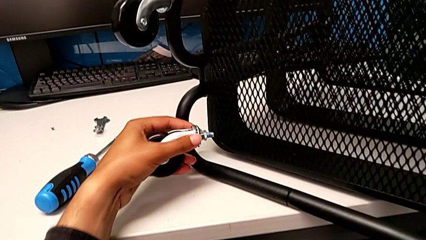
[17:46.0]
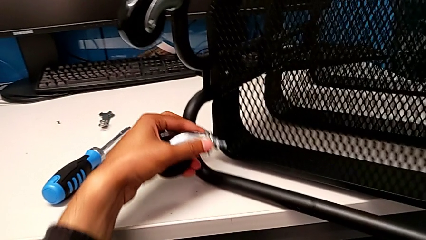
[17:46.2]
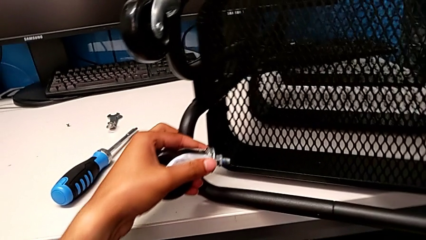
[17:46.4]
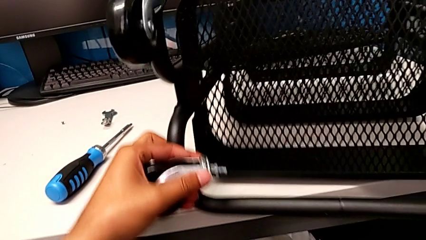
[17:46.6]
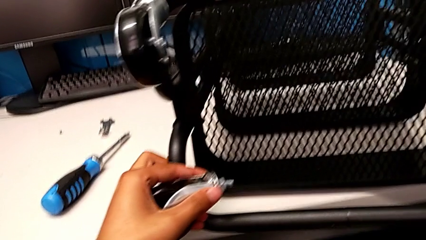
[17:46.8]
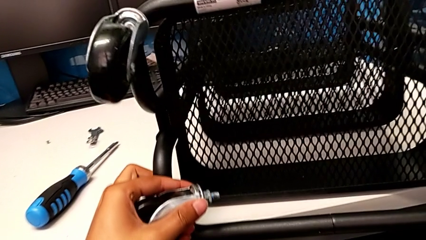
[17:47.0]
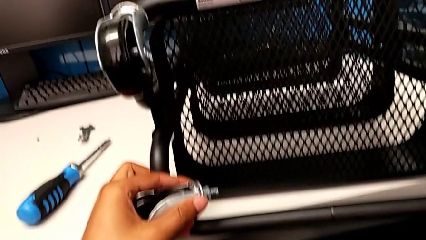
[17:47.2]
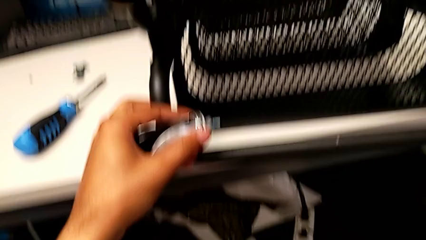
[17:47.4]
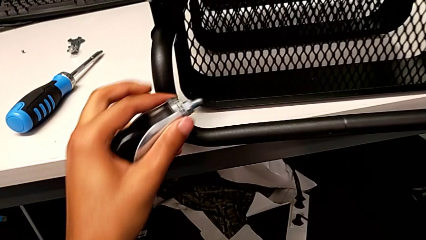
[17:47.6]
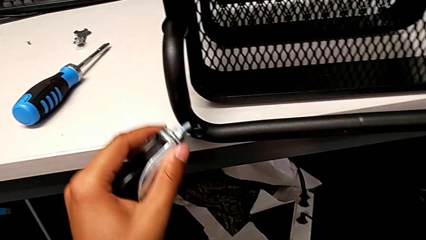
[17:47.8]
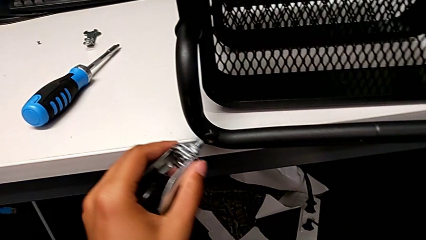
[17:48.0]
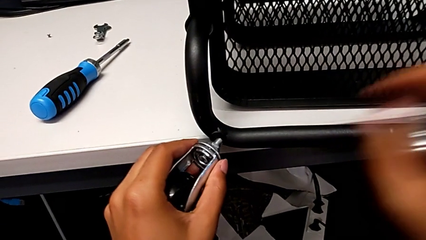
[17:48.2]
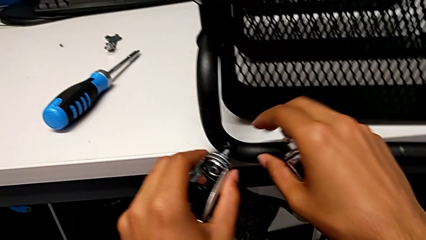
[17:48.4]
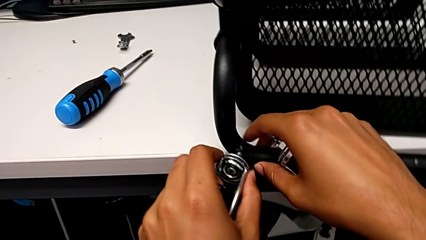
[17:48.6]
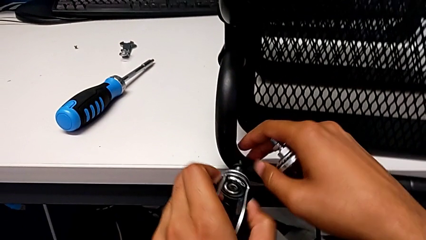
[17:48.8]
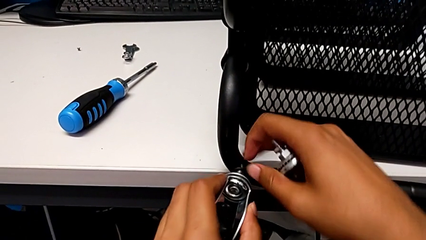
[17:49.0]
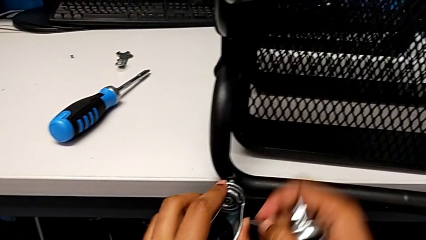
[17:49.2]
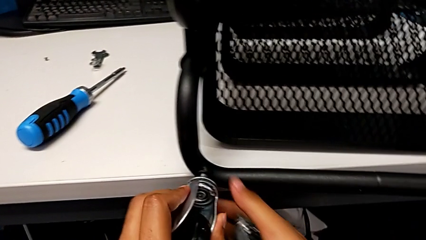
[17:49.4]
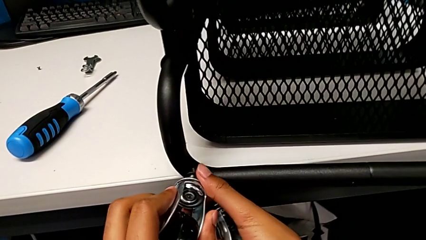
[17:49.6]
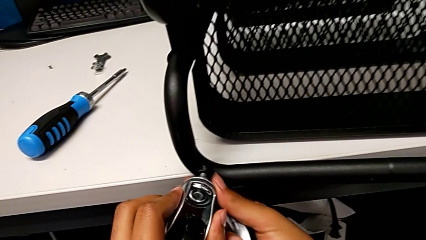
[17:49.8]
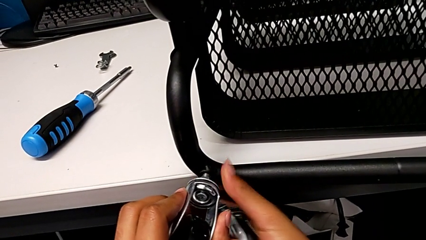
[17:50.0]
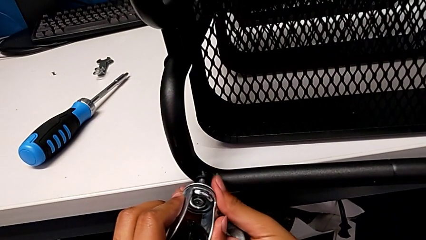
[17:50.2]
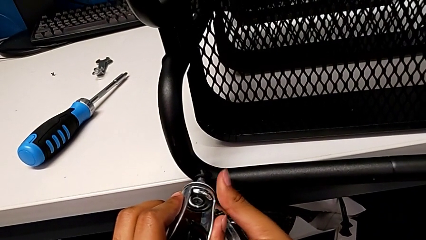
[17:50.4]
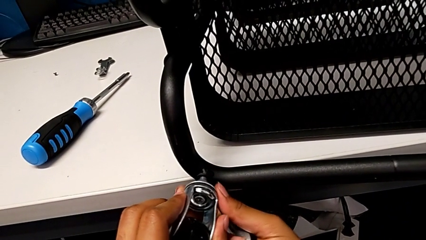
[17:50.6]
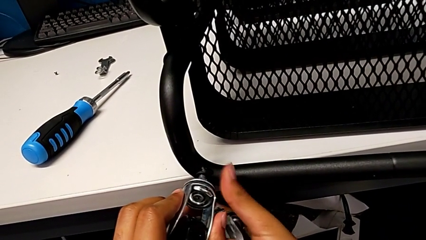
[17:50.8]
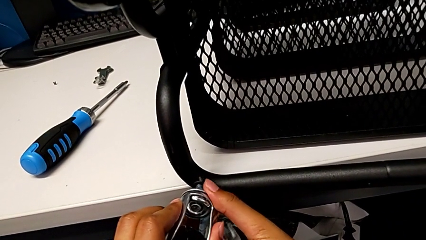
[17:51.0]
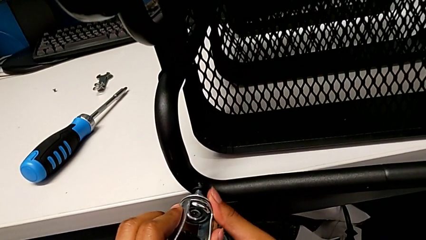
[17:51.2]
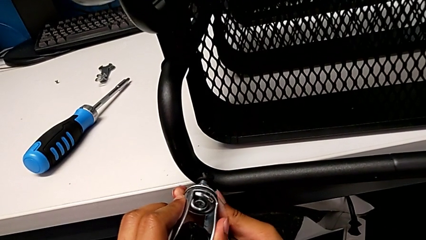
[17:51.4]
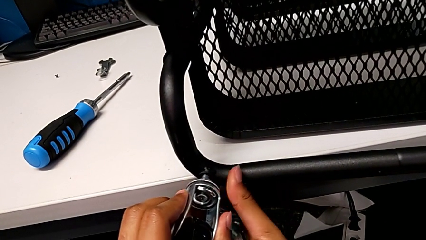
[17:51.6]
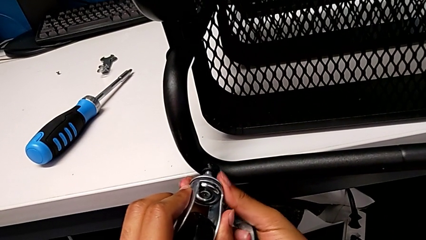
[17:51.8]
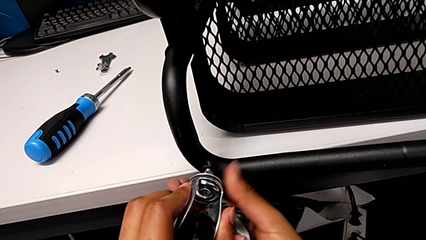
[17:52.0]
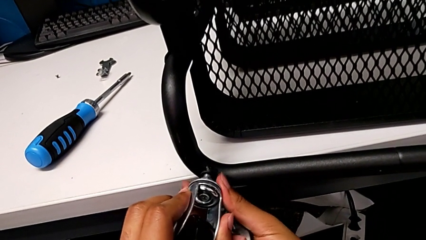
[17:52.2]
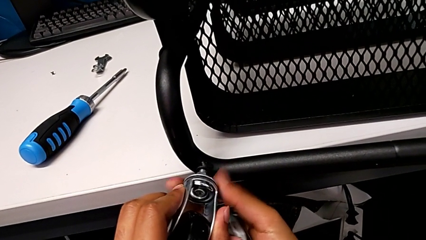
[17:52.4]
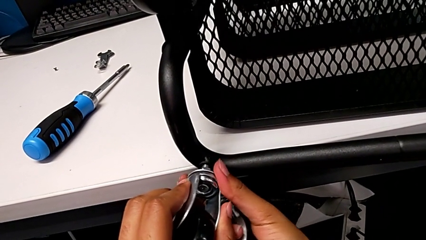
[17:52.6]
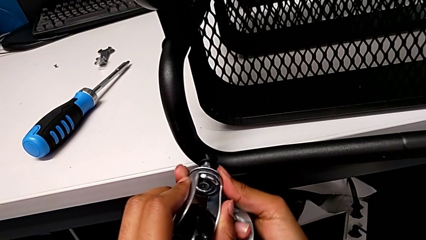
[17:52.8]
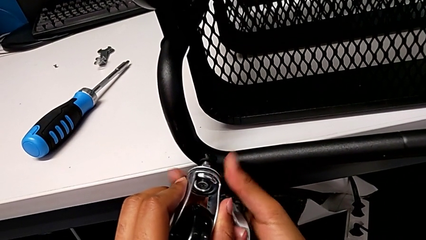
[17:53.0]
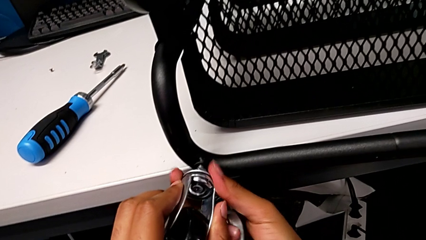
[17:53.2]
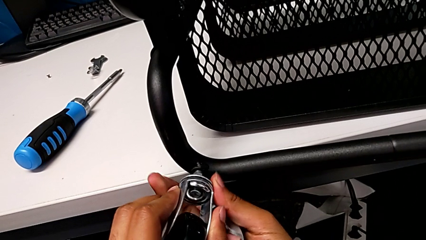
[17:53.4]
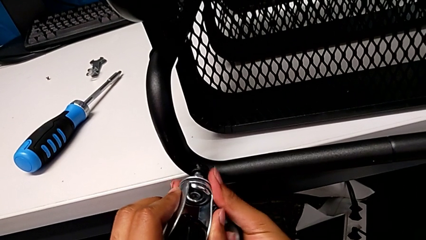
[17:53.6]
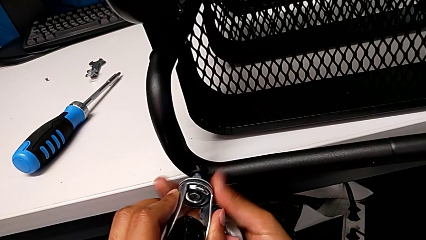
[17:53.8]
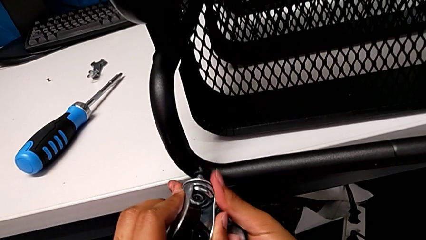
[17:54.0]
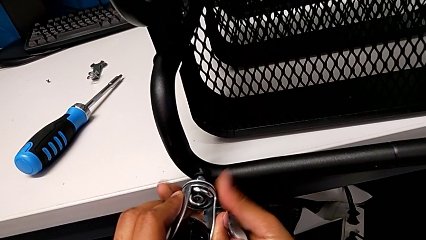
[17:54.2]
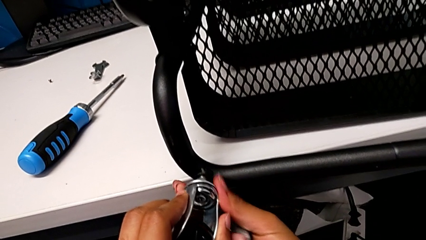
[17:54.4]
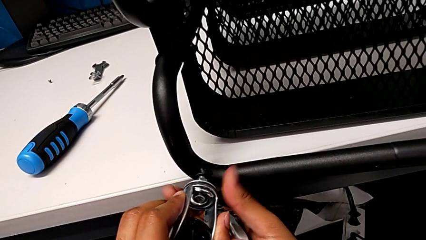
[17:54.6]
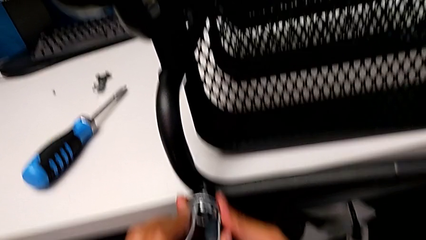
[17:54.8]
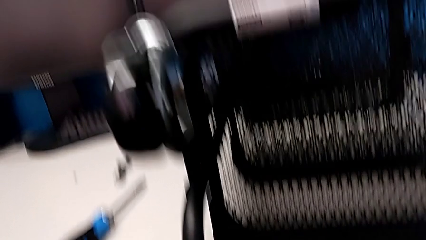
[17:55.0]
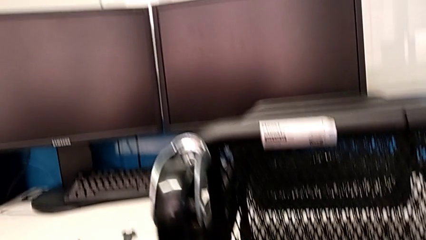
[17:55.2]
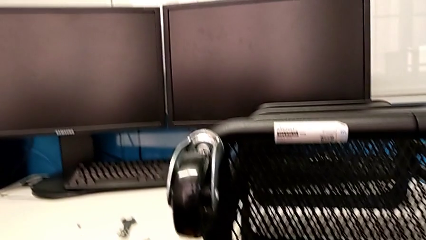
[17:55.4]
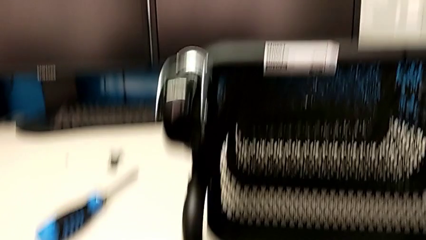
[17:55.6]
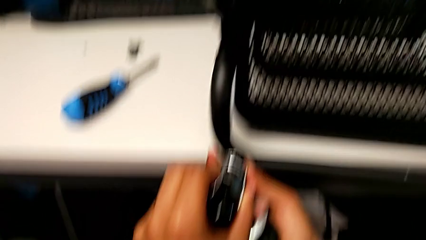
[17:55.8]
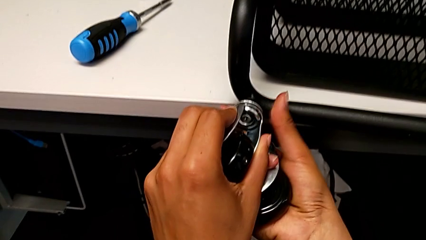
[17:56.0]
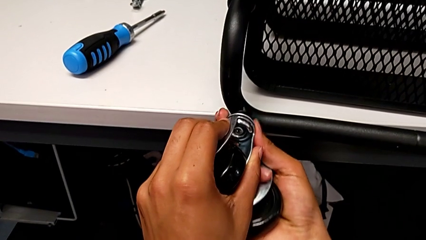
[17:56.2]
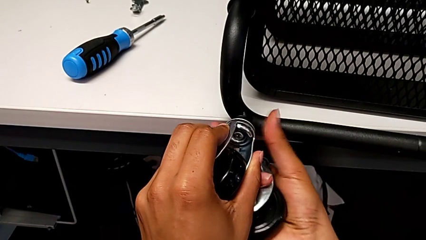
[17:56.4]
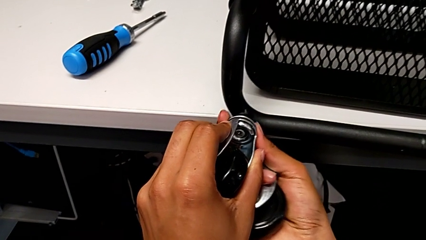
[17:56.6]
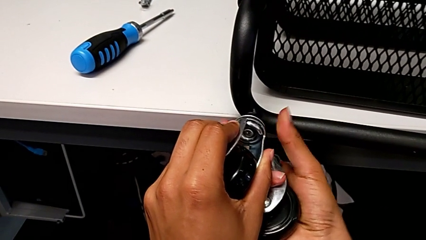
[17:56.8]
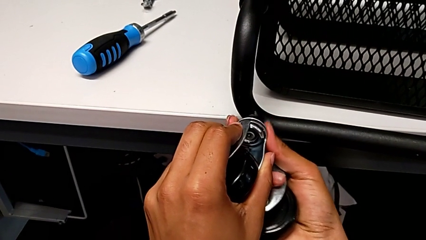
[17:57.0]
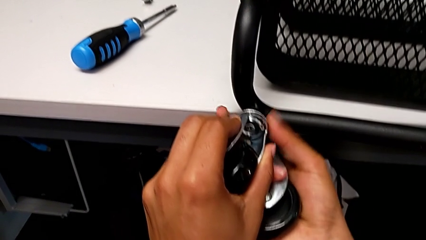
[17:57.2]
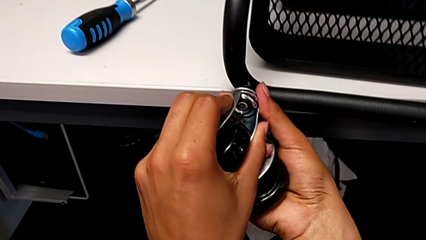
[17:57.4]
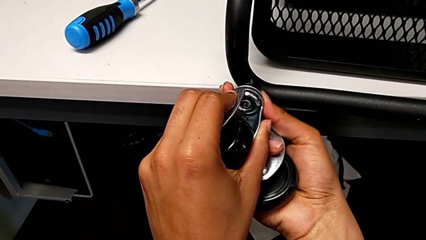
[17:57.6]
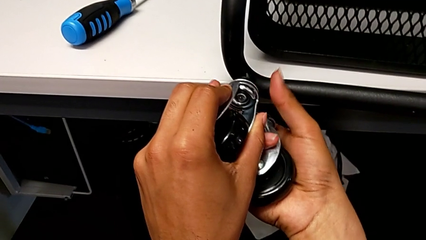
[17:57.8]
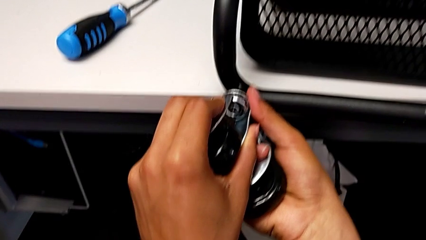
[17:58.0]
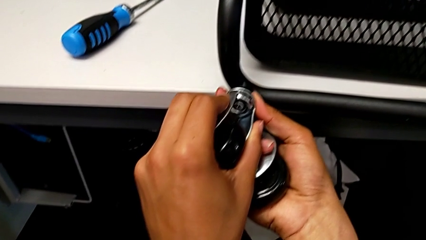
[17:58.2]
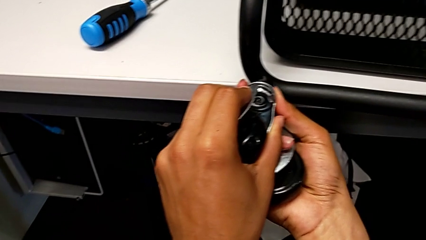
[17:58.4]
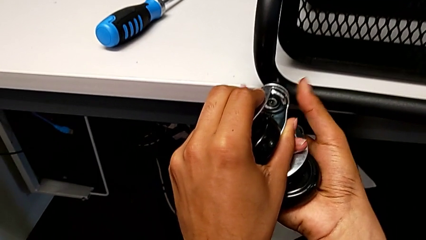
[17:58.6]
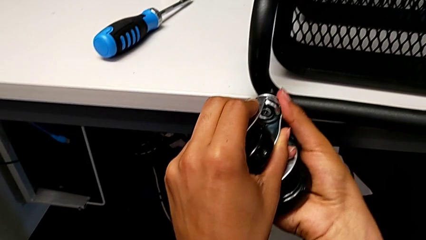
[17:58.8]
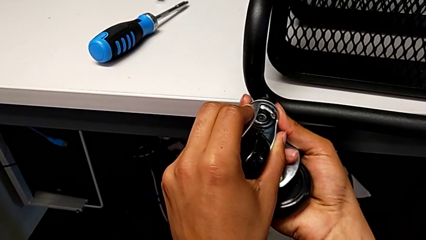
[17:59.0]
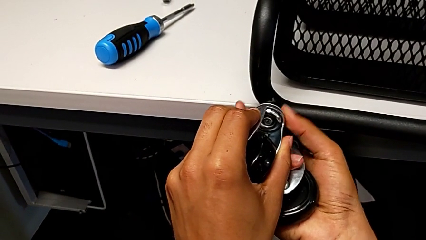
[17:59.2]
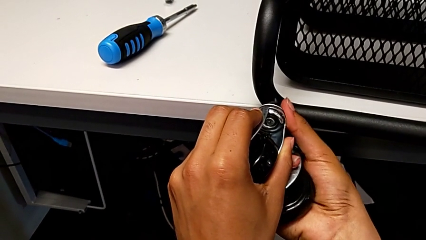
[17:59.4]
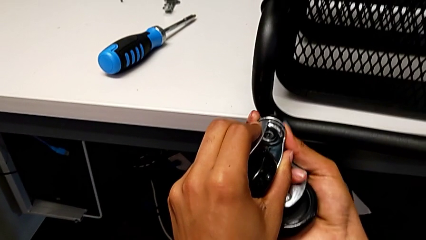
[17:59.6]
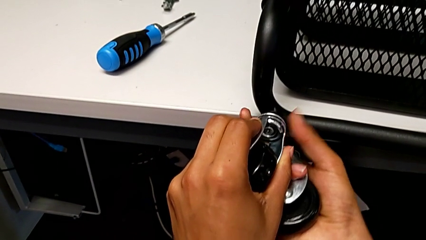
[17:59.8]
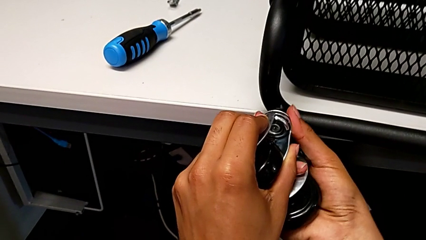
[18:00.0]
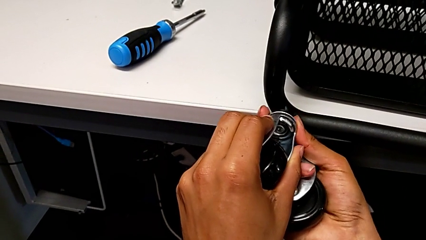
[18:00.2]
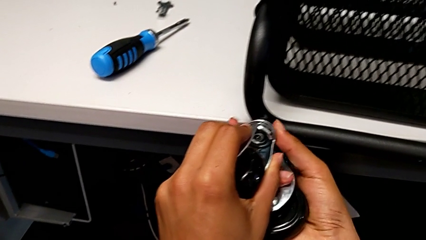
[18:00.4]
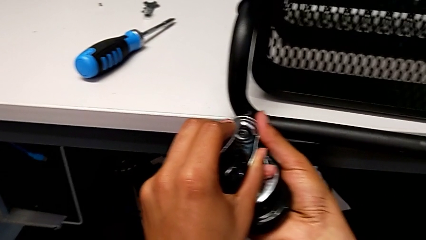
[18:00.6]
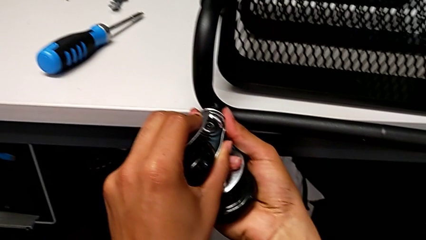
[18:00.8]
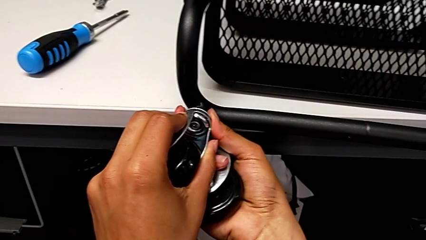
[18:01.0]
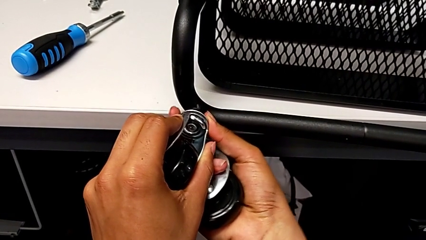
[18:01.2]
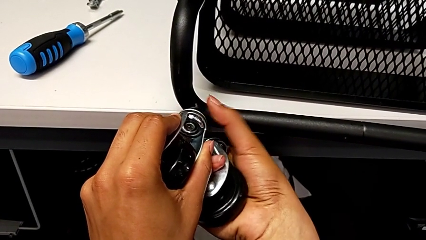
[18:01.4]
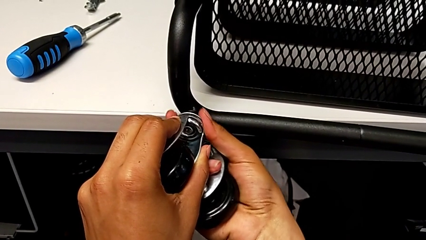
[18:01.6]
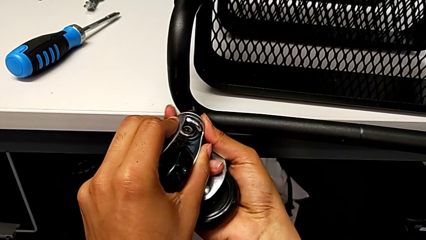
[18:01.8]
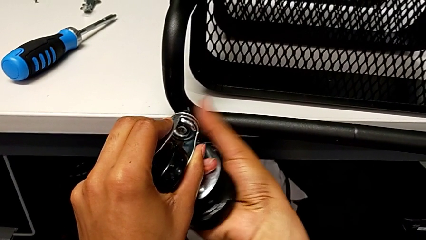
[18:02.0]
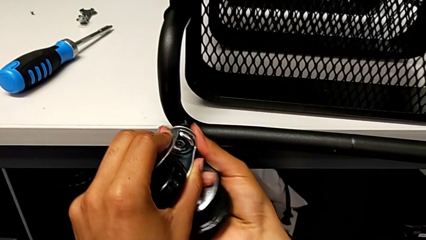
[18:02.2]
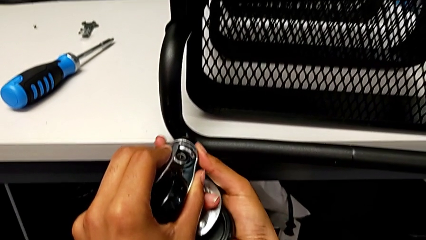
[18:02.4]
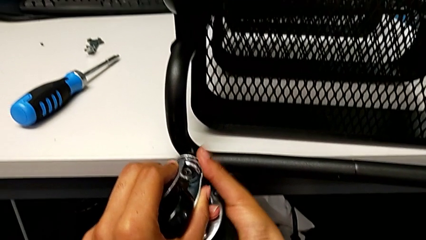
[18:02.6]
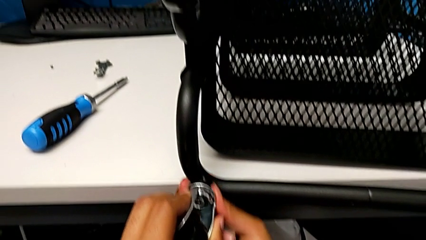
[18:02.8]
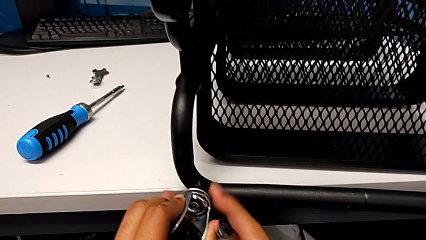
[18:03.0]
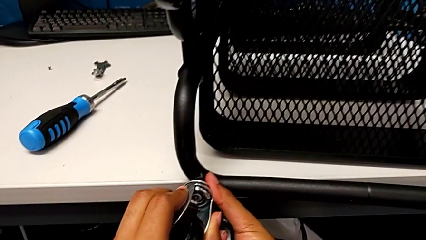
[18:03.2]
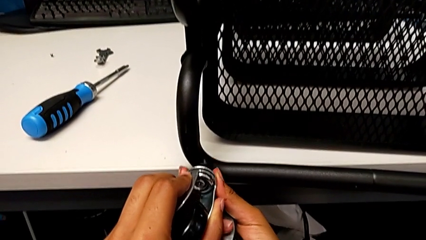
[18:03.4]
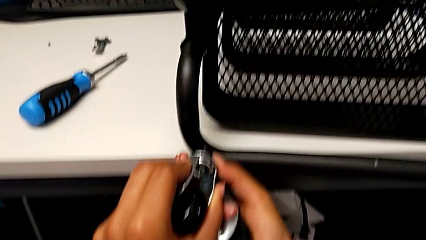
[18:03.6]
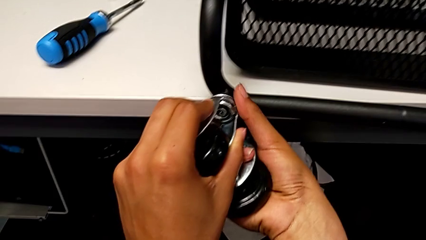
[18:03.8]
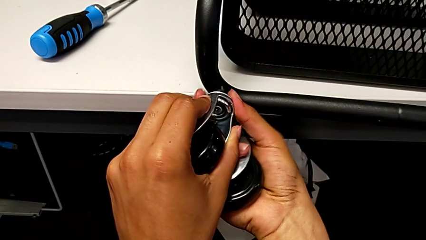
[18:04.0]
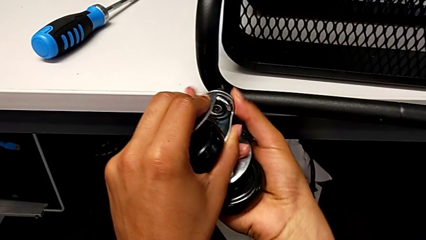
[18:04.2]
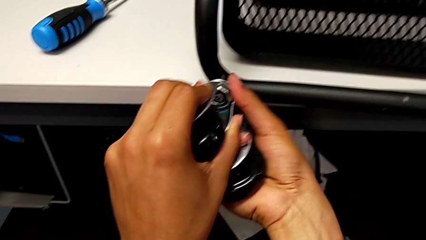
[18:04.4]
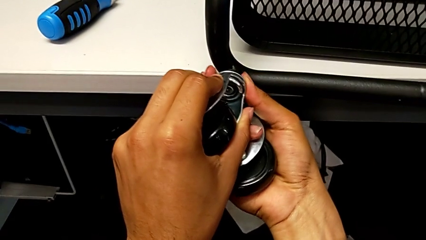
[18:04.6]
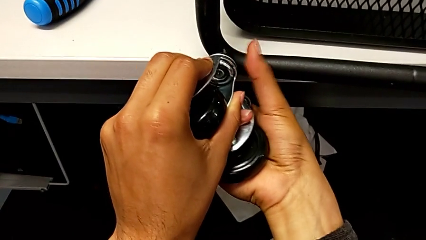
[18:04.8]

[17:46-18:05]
The camera wearer is screwing the bottom wheels in place. They rotate the utility cart and begin to screw the third wheel.
